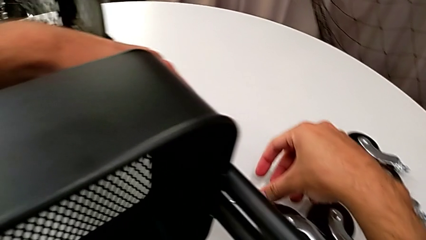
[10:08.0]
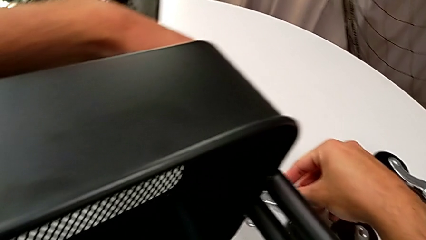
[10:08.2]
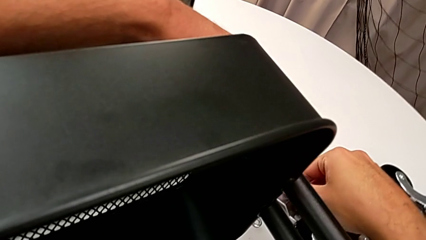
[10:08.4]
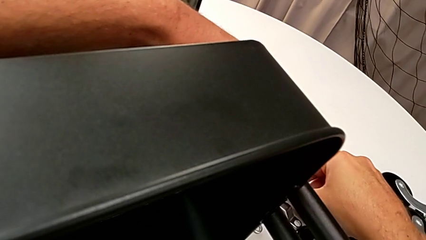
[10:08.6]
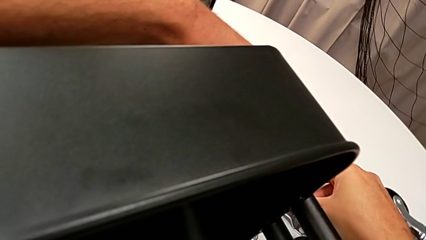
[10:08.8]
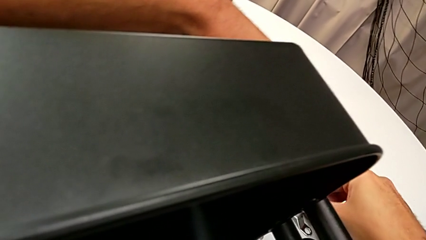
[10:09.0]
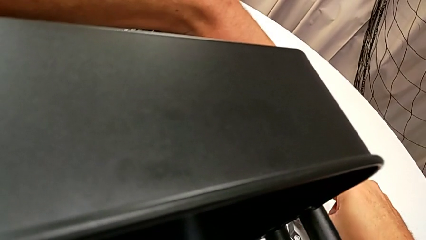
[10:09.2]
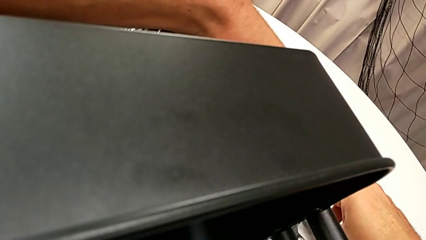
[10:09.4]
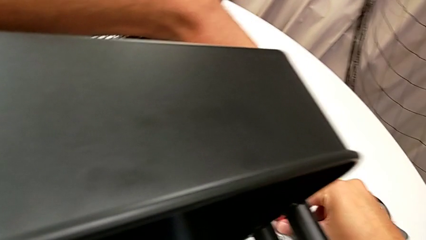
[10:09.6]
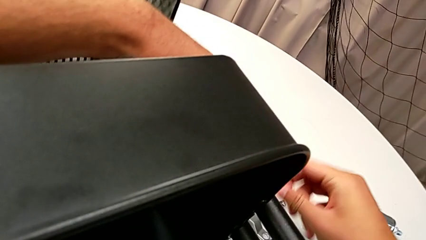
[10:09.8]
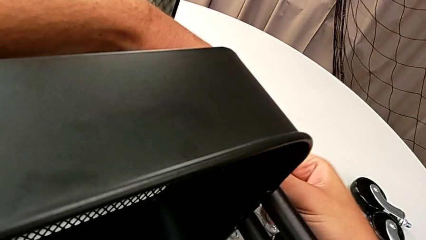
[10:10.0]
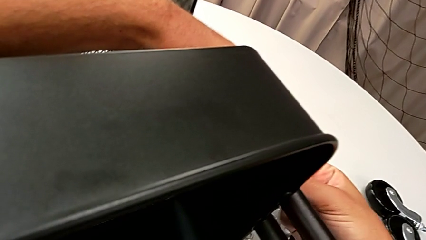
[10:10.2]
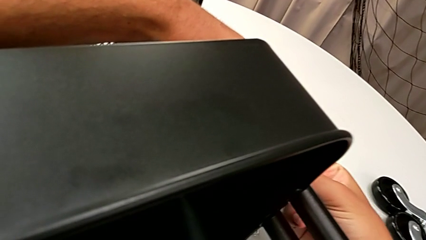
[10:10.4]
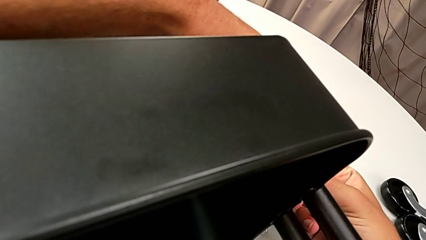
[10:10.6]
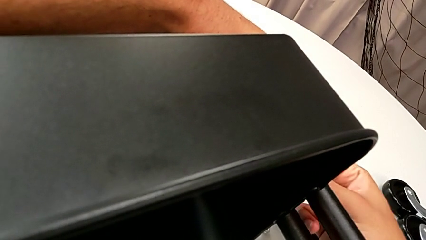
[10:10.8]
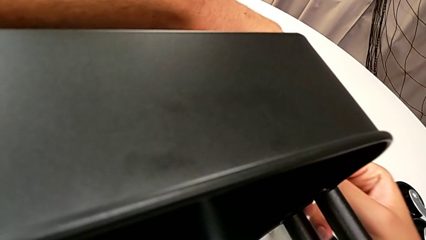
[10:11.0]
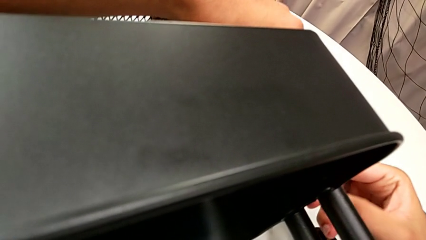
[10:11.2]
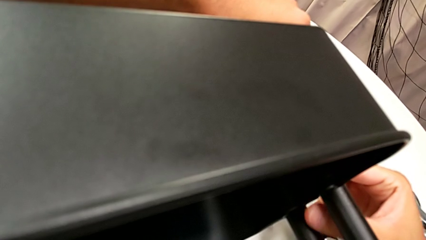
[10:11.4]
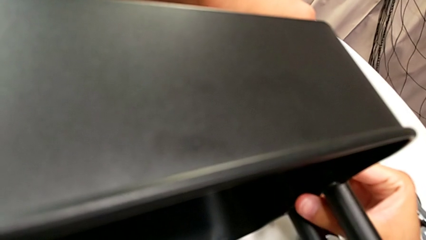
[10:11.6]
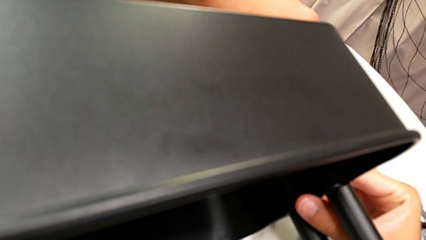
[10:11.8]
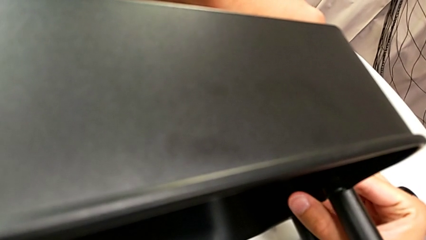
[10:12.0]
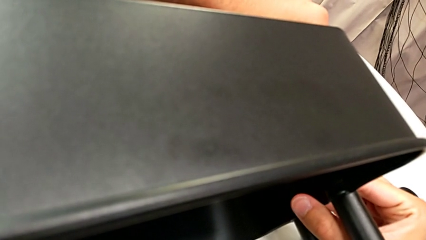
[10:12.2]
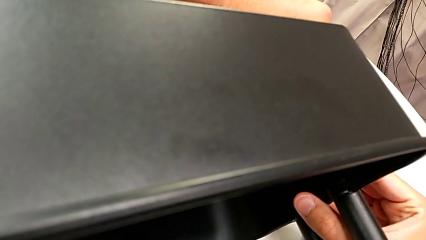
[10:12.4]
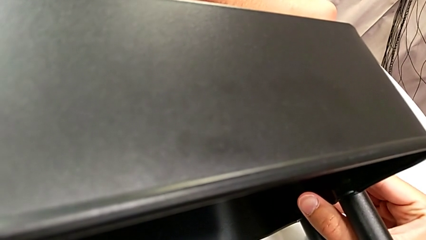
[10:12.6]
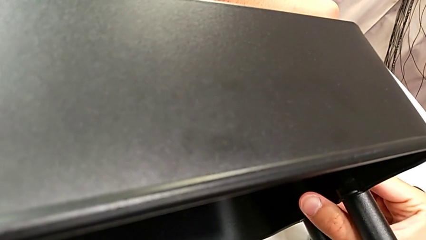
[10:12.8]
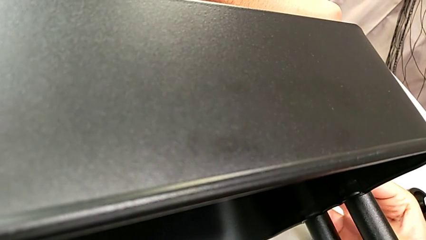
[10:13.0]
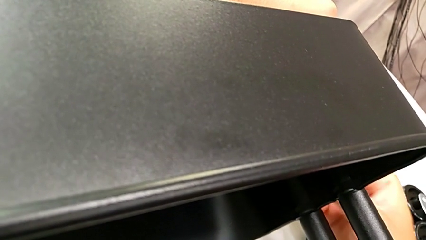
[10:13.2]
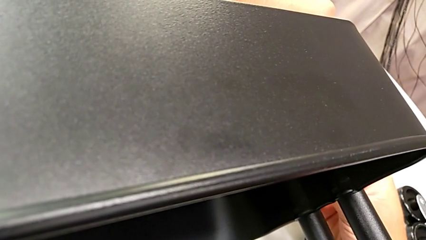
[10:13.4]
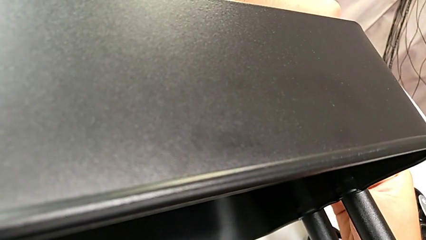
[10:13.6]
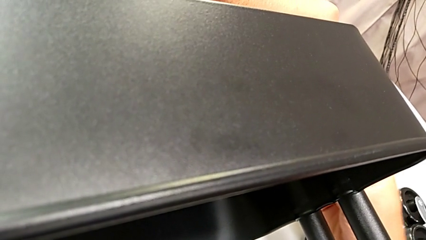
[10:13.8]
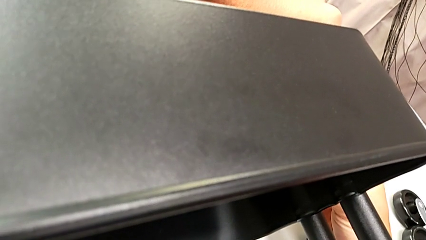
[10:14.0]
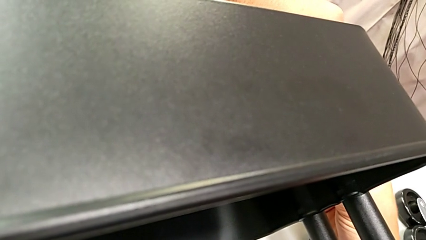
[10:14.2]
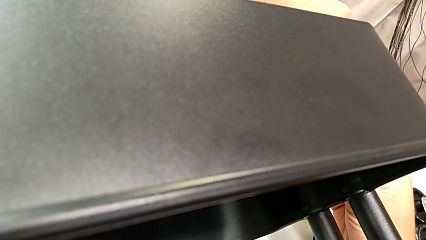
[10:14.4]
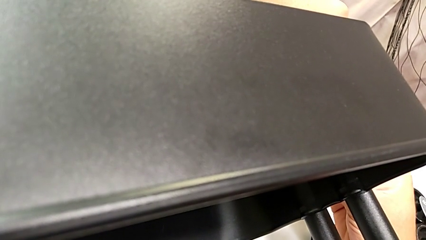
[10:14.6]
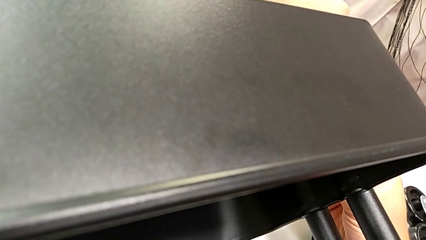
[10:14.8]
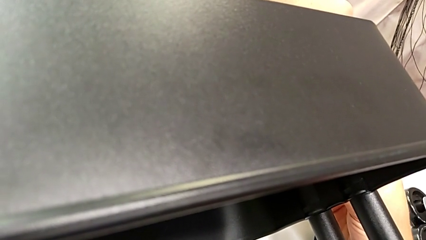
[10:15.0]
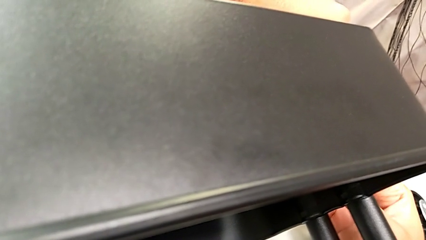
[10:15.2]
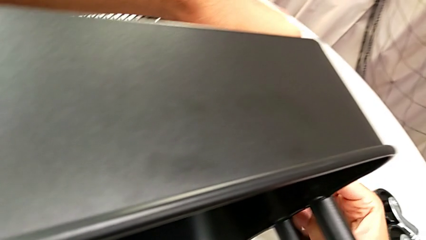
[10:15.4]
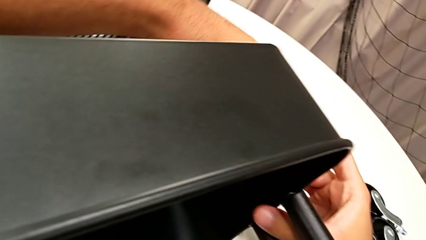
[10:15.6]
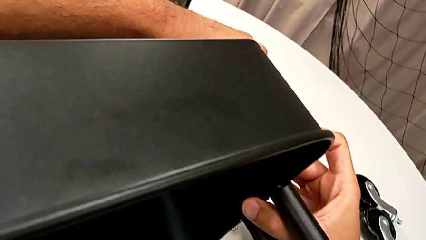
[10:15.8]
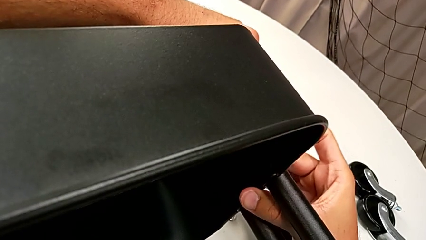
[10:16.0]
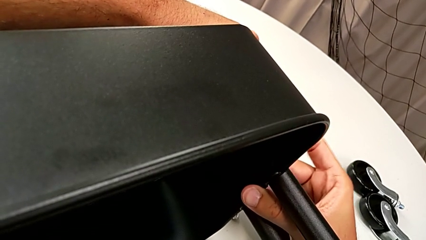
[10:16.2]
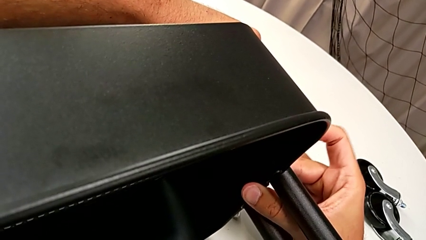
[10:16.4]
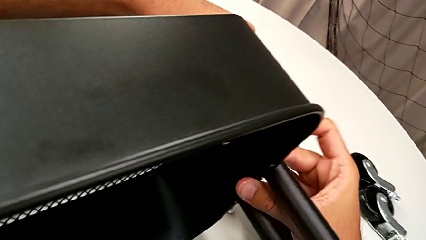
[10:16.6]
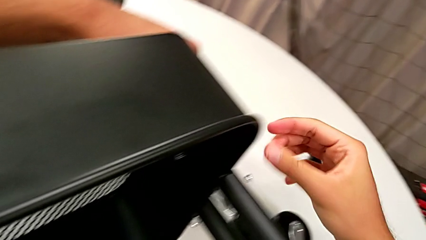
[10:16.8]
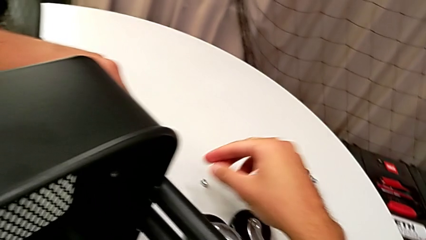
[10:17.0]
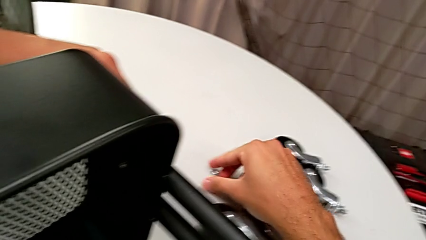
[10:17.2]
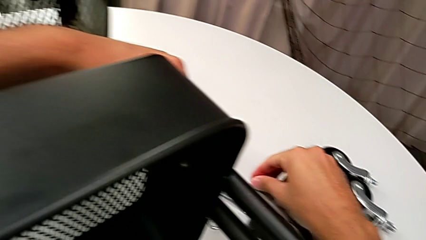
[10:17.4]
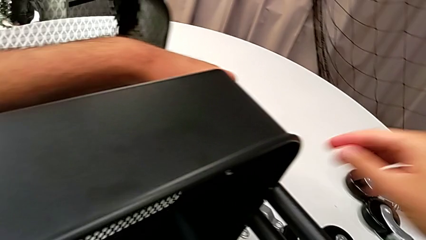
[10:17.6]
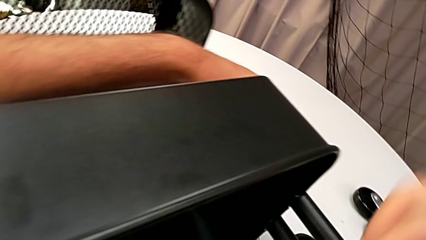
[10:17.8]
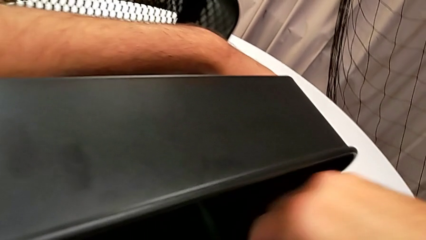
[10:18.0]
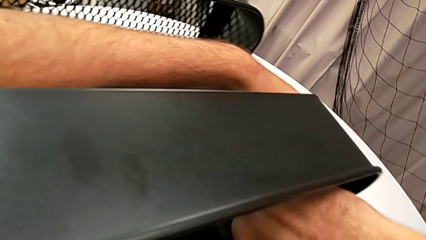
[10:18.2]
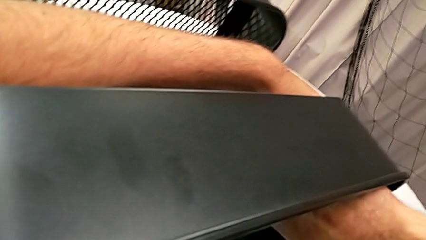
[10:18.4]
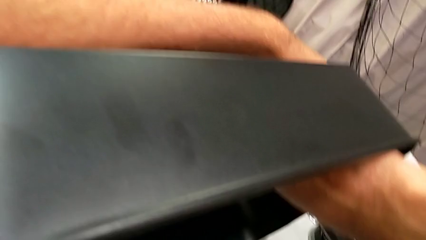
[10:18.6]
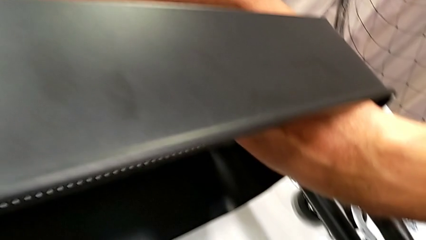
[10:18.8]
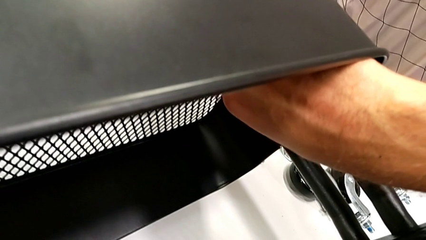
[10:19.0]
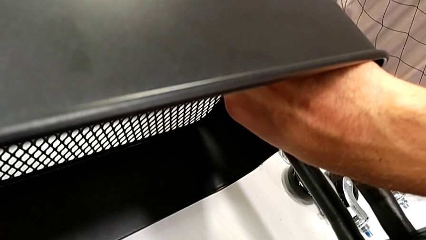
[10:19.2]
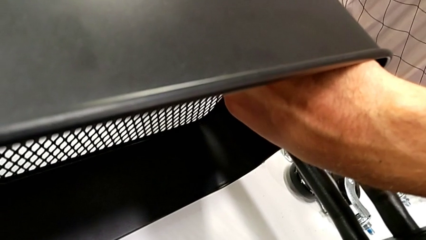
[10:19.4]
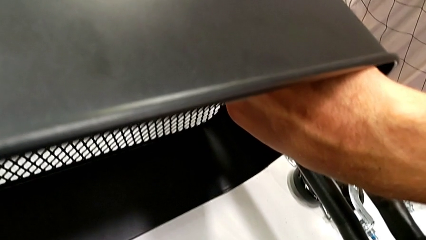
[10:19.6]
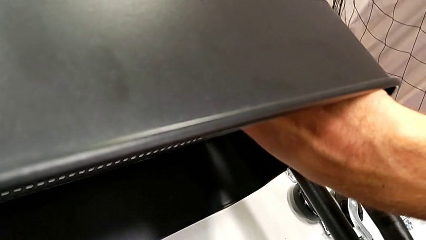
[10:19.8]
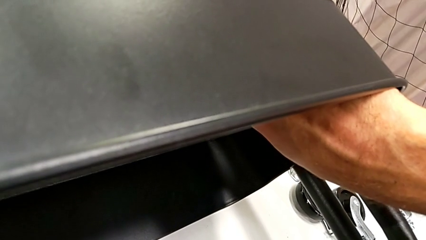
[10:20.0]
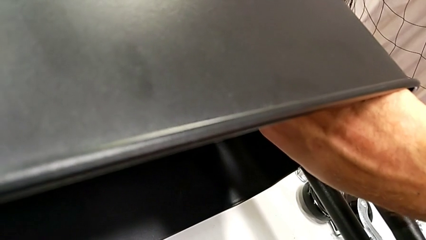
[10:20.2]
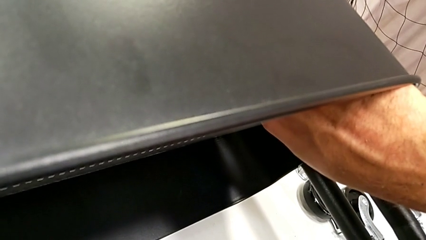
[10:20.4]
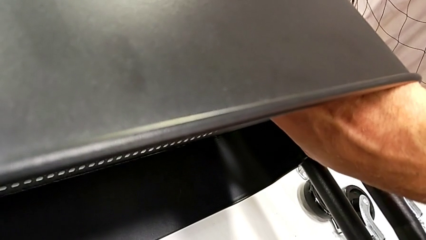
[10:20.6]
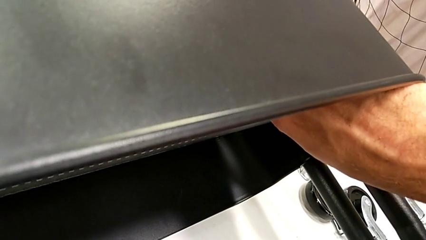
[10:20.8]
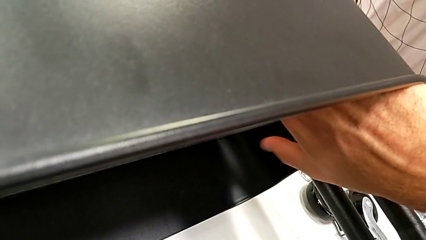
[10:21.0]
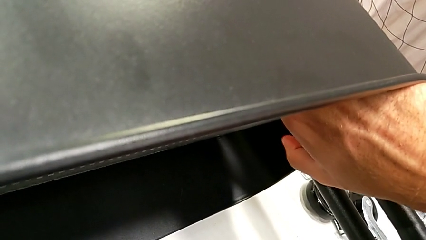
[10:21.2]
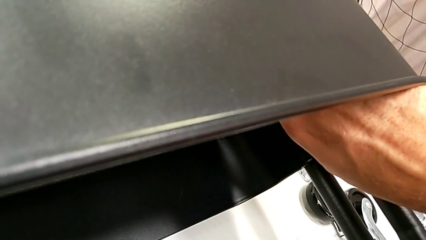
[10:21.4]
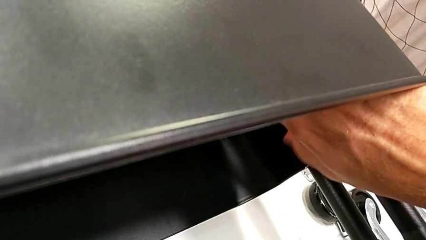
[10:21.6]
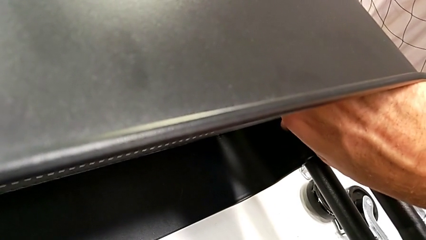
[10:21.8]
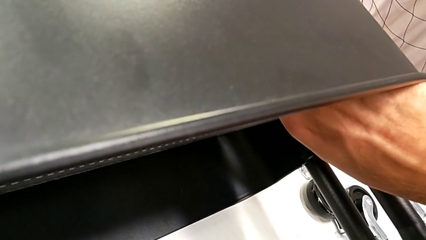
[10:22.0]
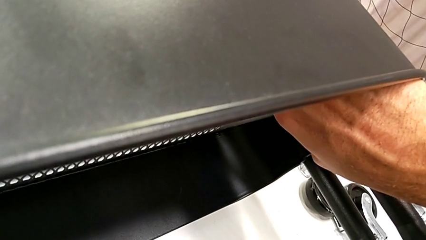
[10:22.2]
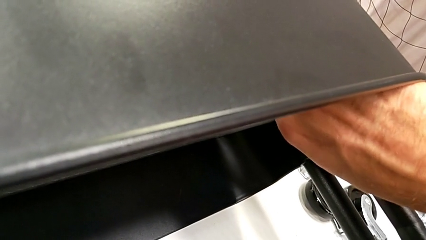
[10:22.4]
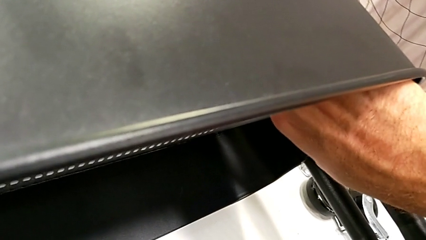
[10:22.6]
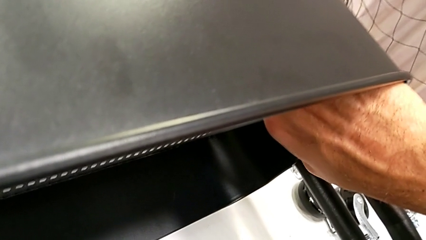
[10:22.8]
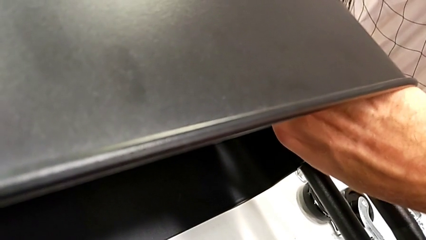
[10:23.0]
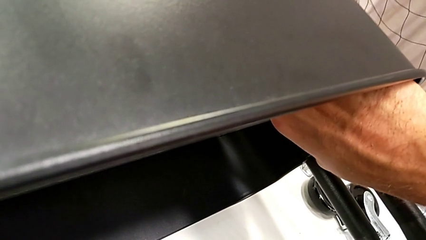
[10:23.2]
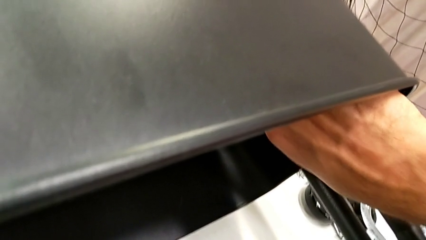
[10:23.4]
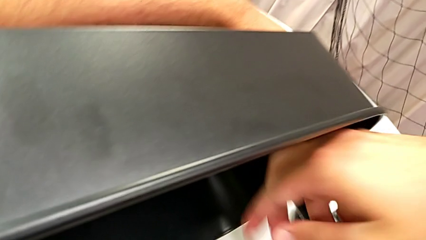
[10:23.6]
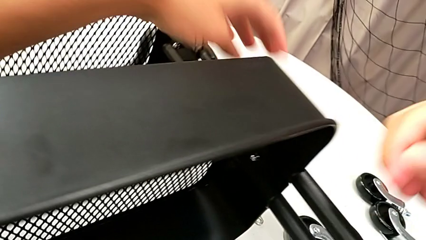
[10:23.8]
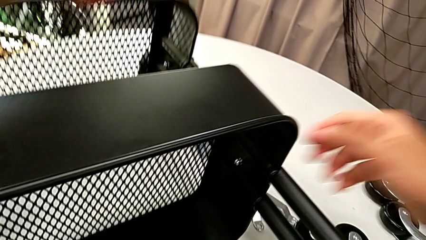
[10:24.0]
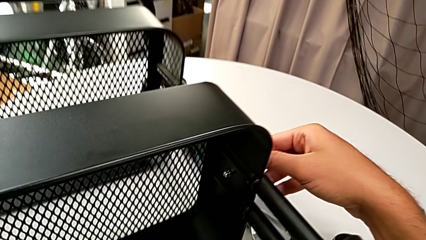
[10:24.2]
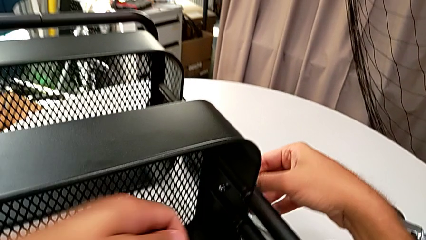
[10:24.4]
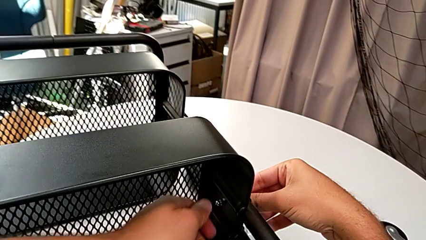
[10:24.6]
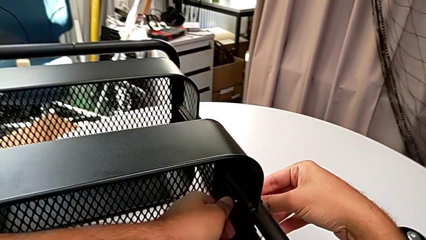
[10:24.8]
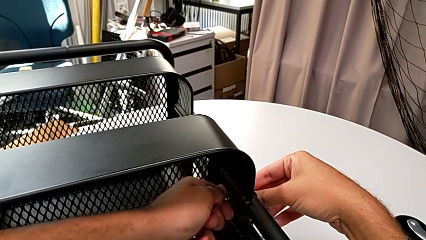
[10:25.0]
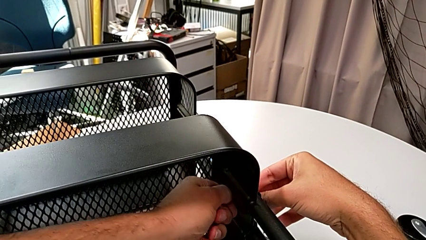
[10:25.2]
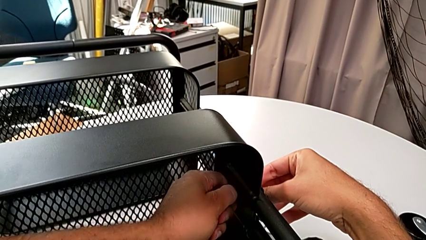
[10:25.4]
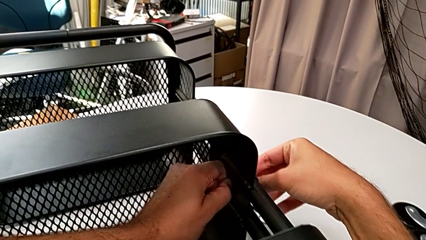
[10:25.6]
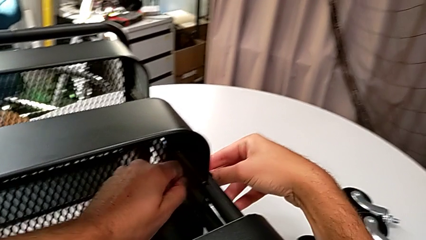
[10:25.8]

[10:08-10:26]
The camera wearer is assembling the middle grid tray. They grab the screw, insert it, grab the hexagon cap nut and screw it.
